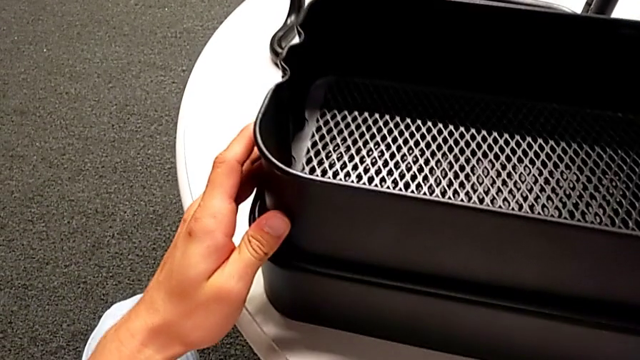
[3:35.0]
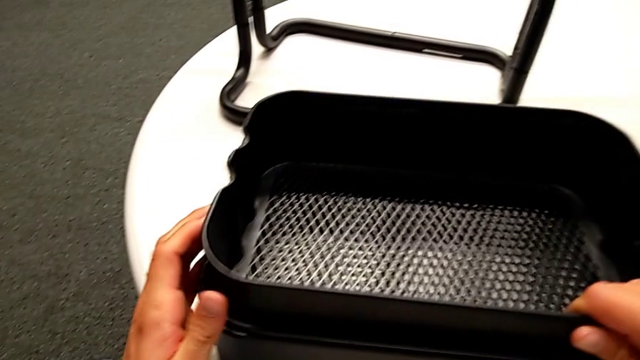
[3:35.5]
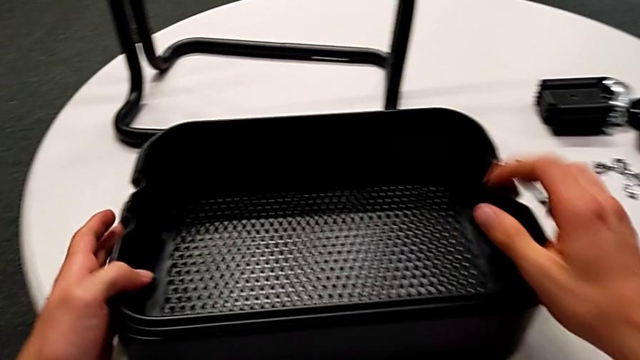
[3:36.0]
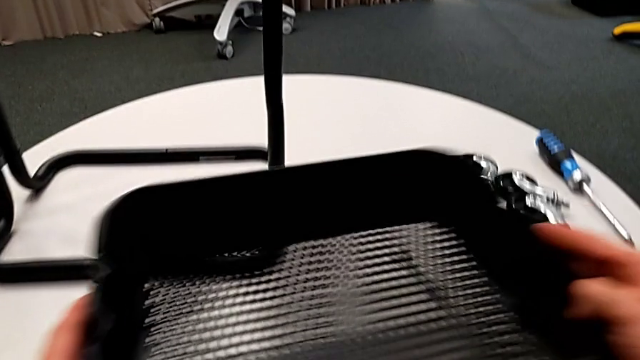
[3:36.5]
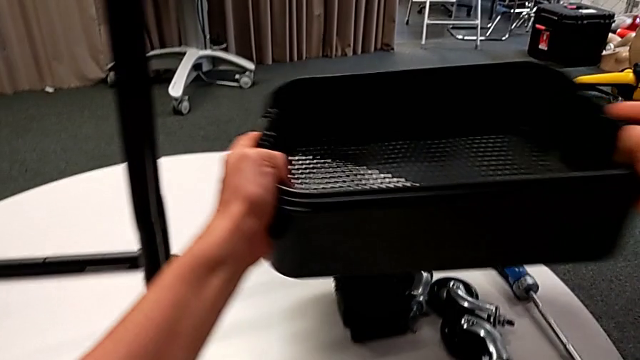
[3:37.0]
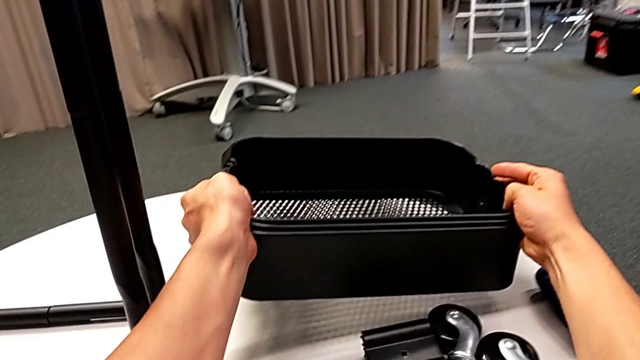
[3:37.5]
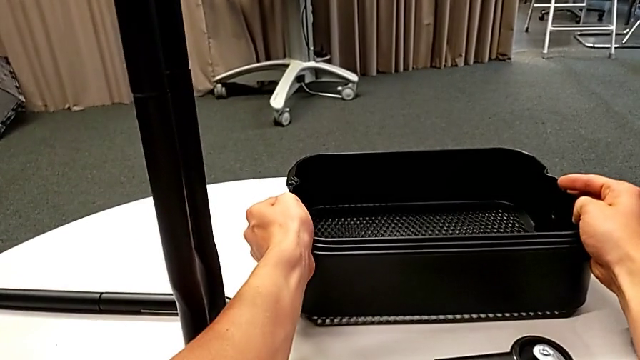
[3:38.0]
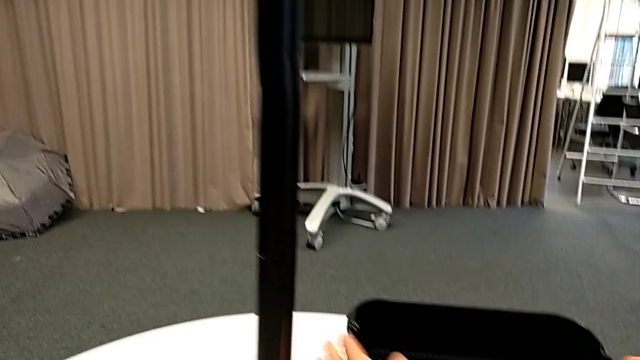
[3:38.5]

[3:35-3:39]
The camera wearer is disassembling the bottom tray. They place the grid tray.

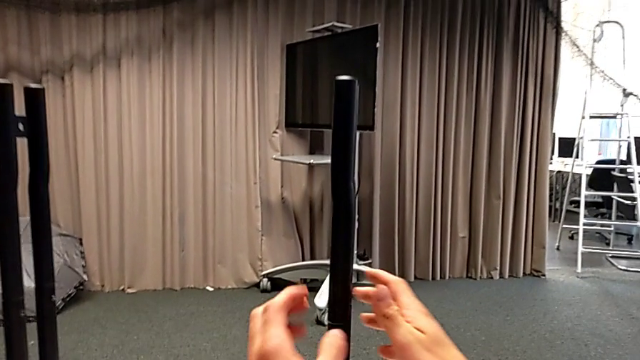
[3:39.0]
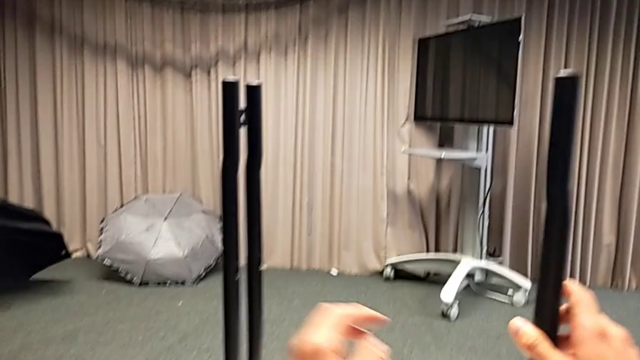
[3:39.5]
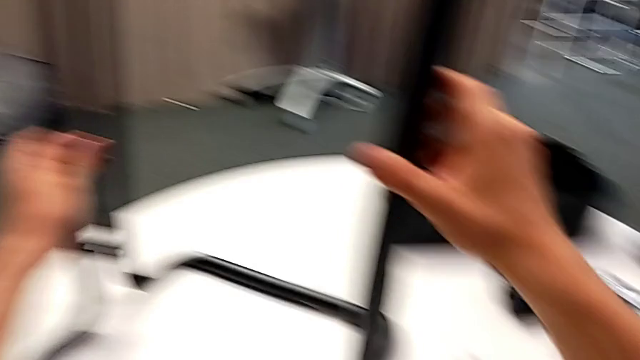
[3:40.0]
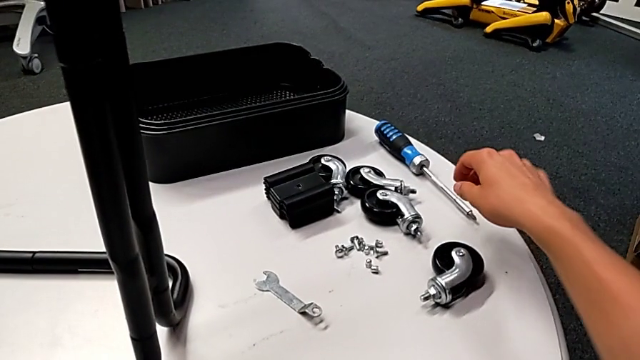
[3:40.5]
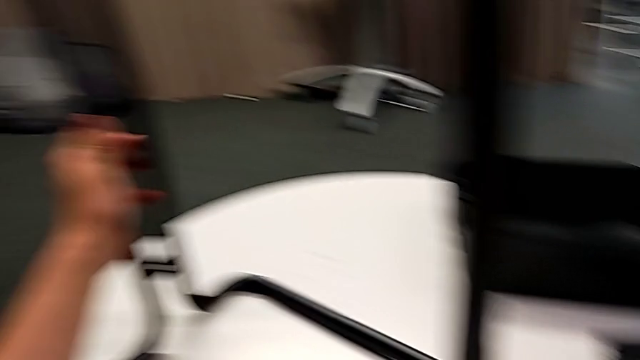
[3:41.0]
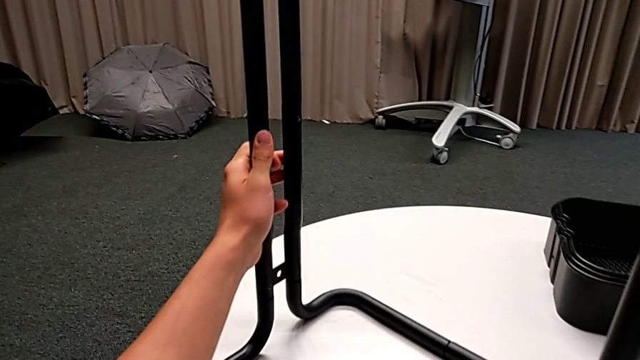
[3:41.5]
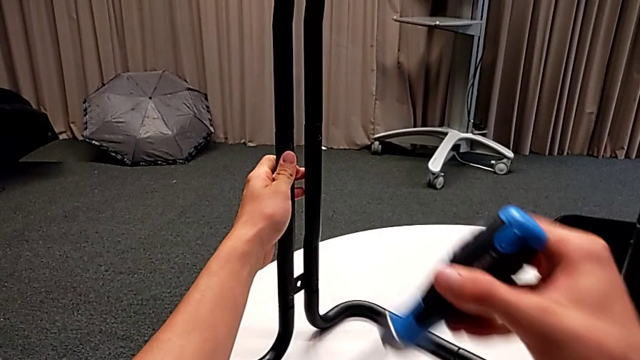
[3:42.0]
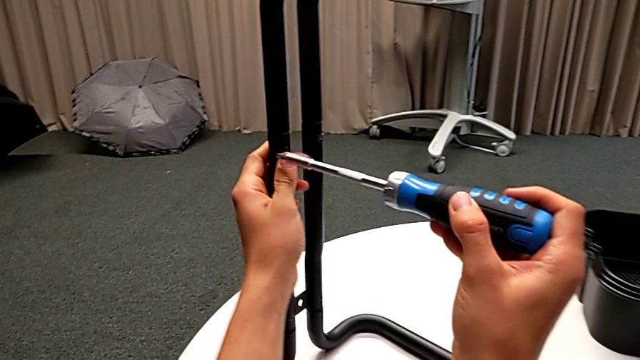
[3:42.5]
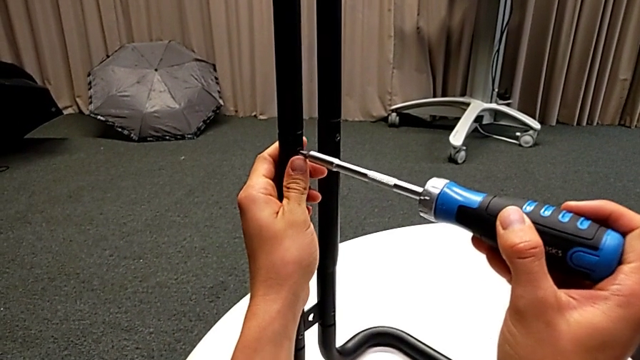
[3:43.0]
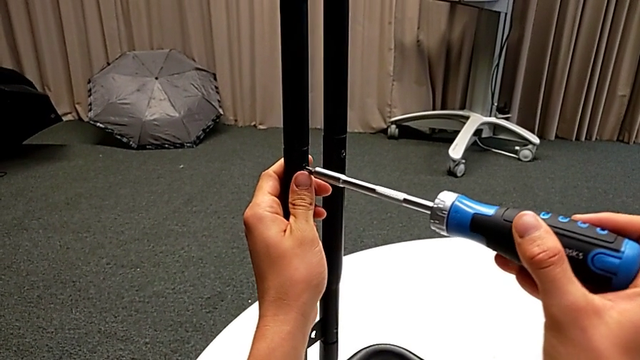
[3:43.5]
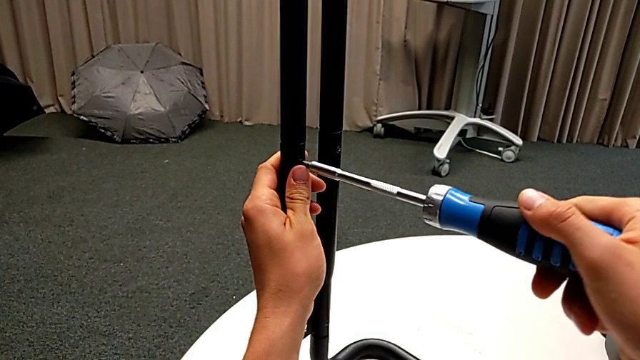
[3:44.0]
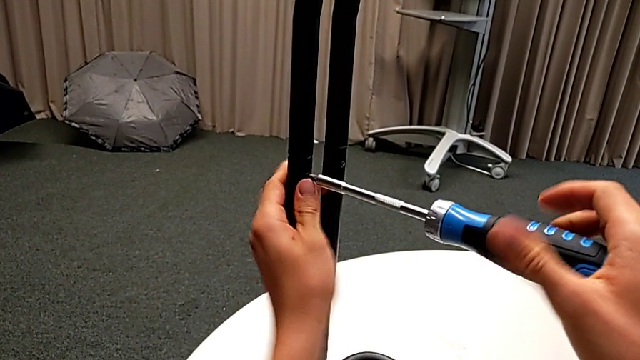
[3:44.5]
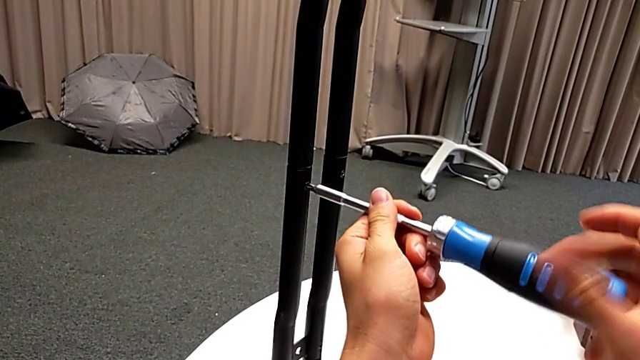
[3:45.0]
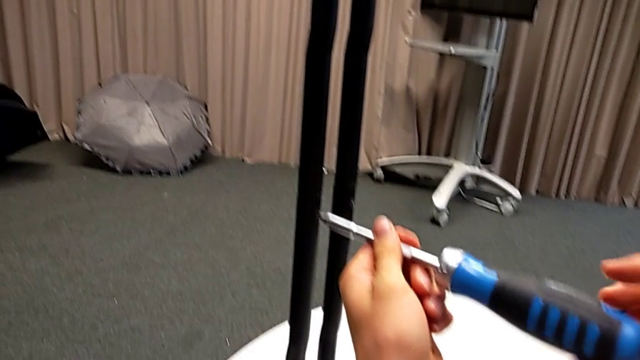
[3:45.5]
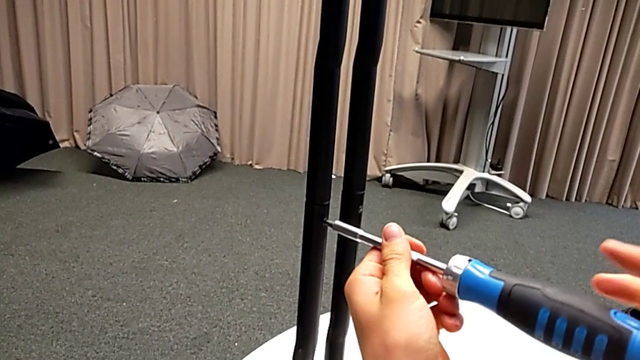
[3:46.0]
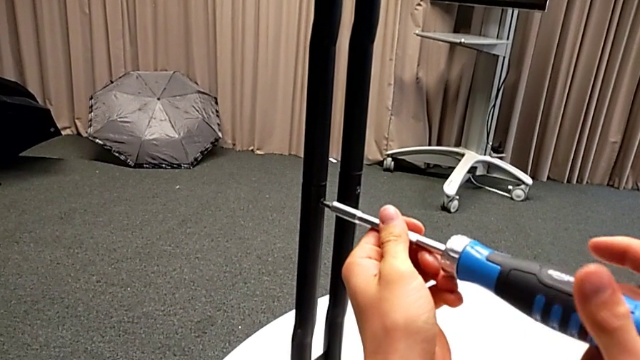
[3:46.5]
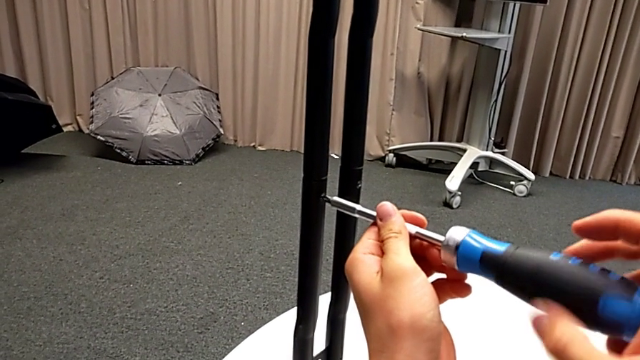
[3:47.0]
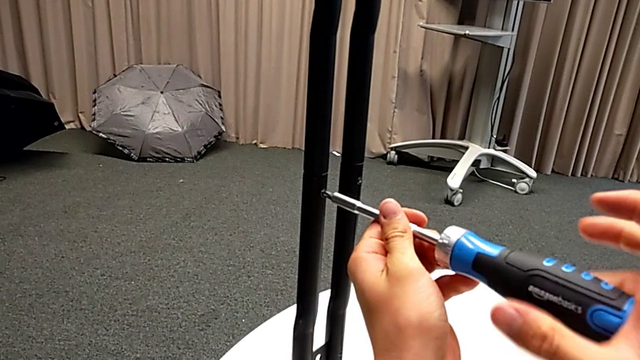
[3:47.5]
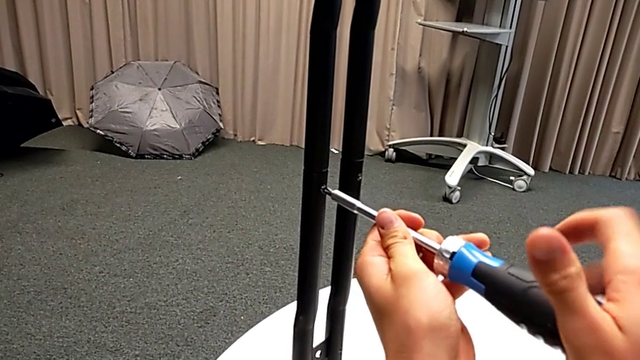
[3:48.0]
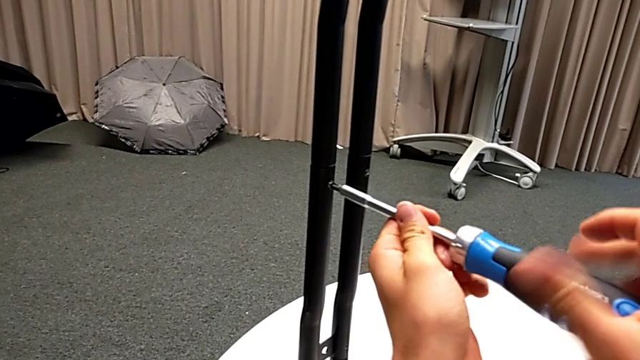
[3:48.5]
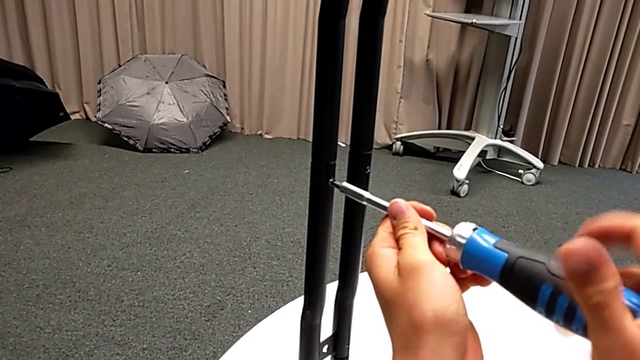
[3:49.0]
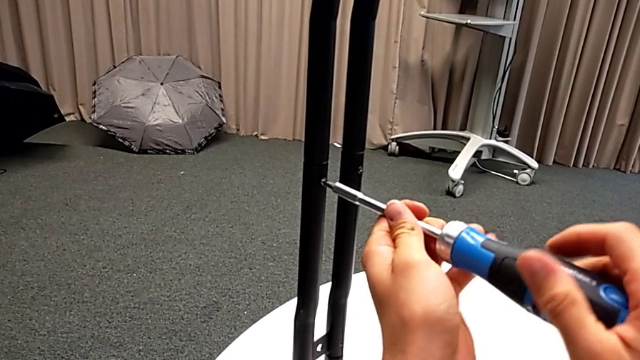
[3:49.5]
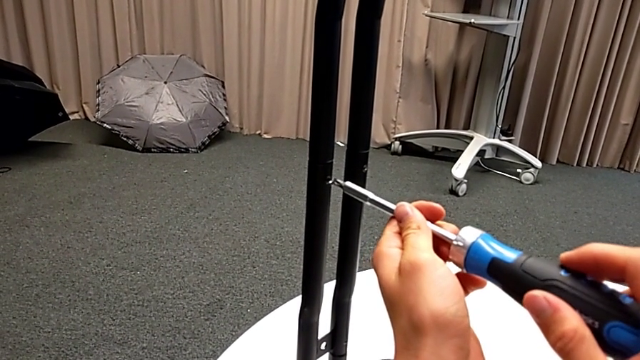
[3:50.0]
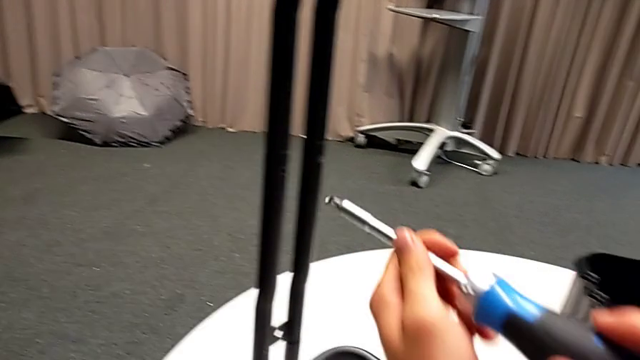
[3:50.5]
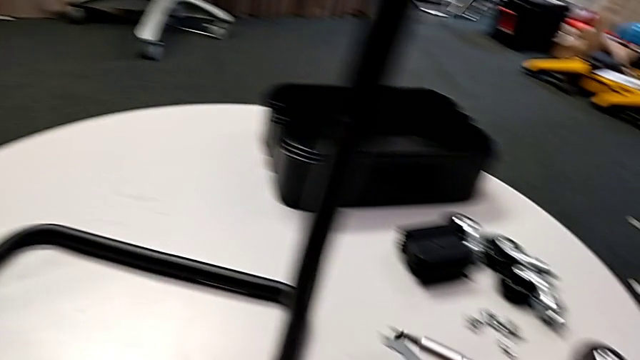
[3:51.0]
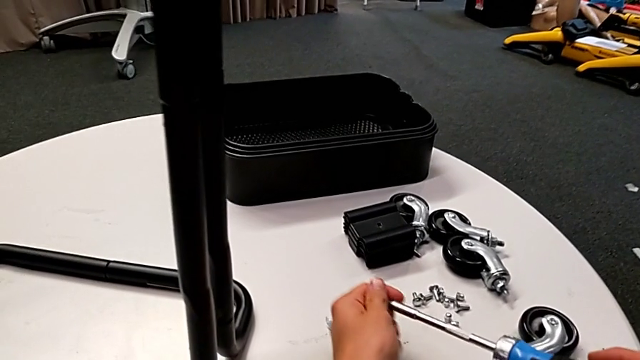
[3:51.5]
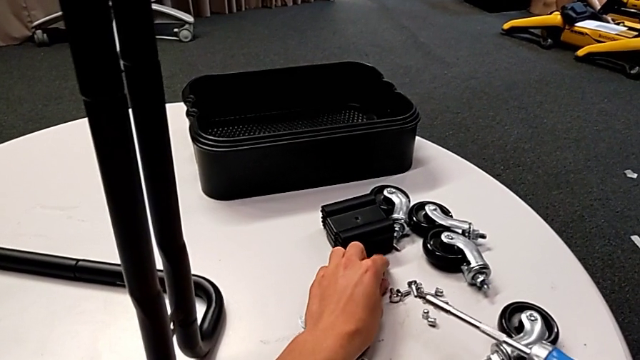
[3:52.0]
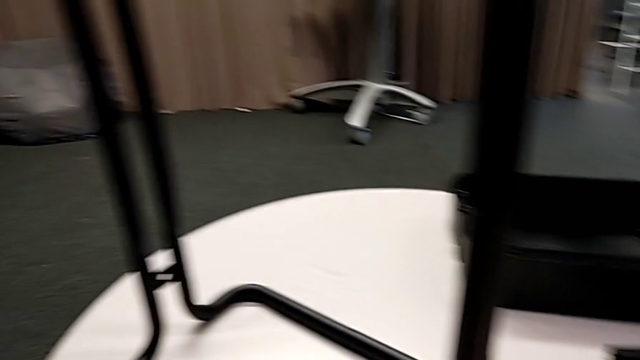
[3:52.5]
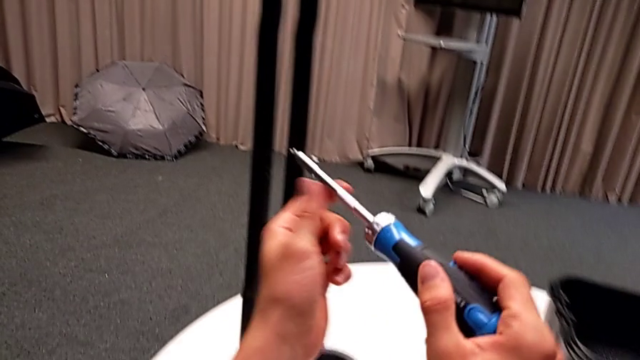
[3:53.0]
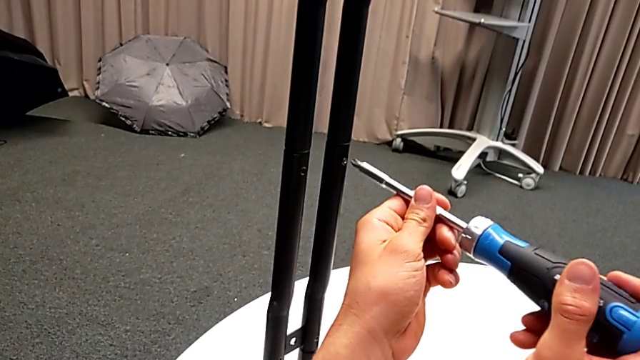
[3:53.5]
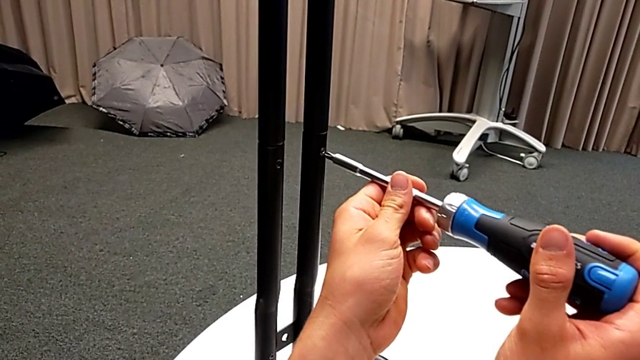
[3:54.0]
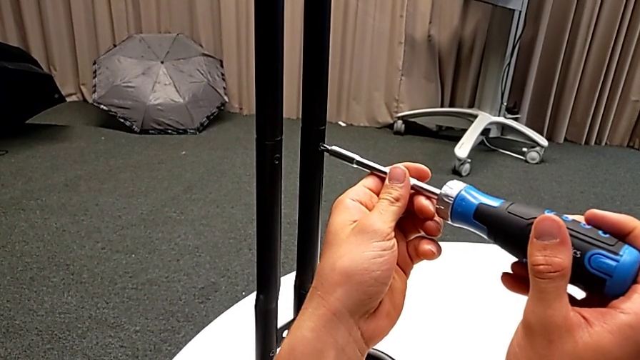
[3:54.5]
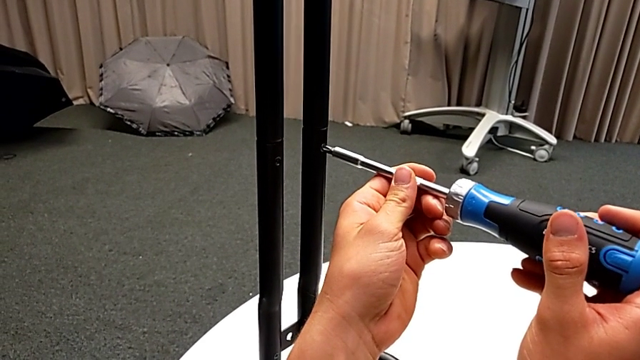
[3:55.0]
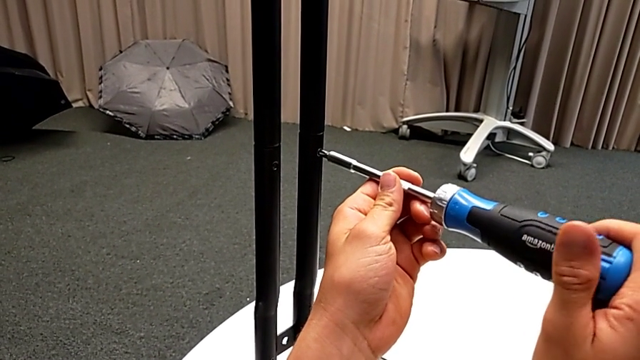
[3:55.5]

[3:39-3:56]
The camera wearer is unscrewing the screws from the side bars. They slide the frame, grab the screwdriver, insert it and unscrew the screw. They disassemble the screw and withdraw the screwdriver with the right hand. They grab the screw, place it, insert the screwdriver and begin to unscrew the screw.
